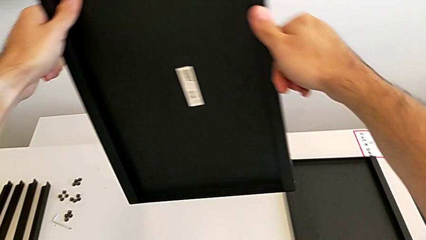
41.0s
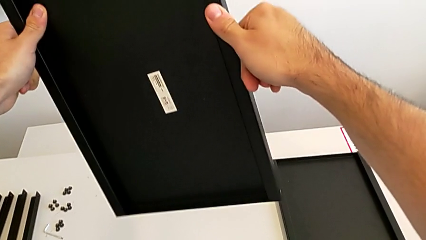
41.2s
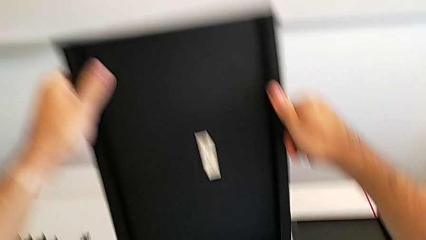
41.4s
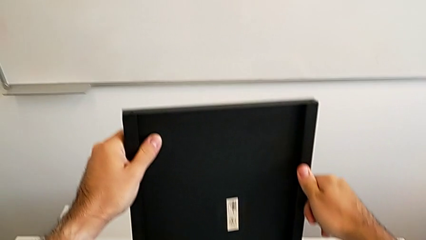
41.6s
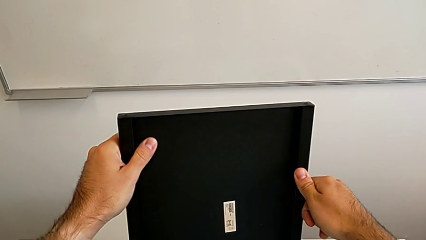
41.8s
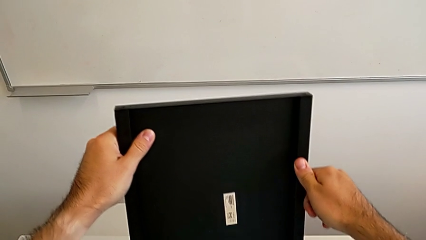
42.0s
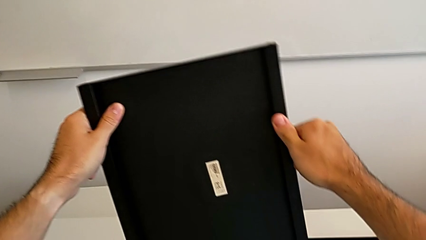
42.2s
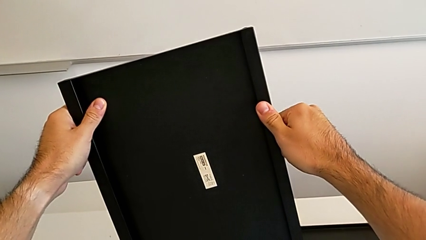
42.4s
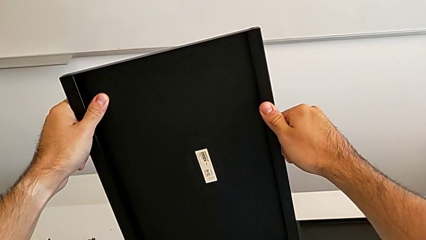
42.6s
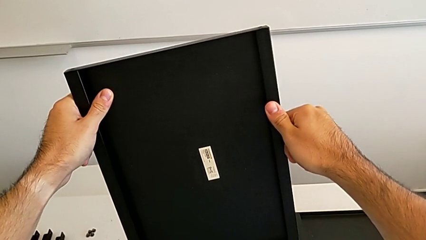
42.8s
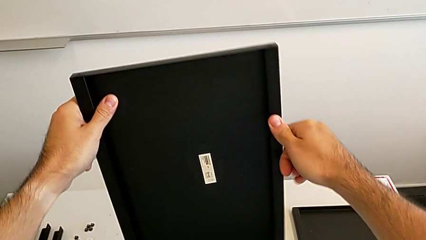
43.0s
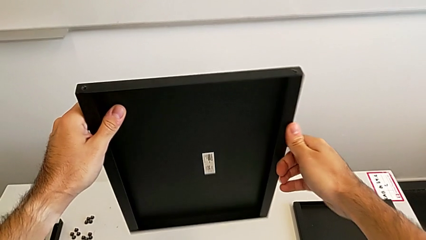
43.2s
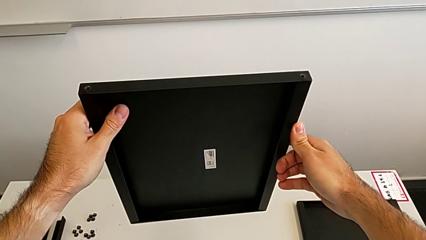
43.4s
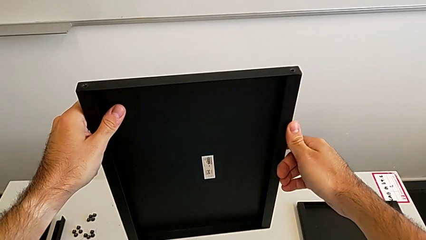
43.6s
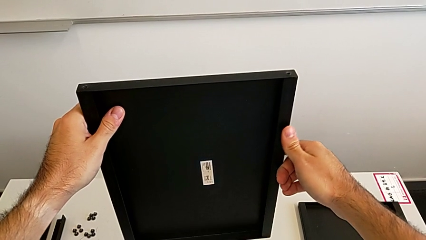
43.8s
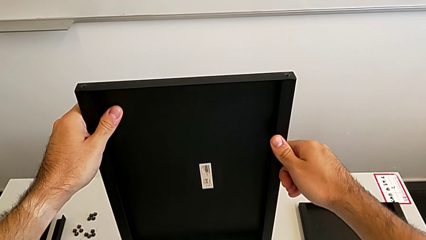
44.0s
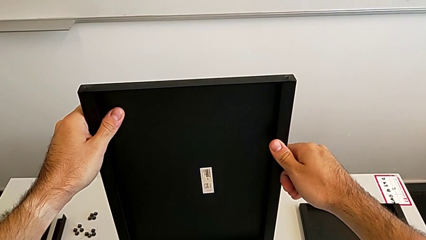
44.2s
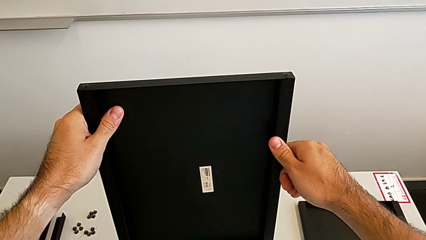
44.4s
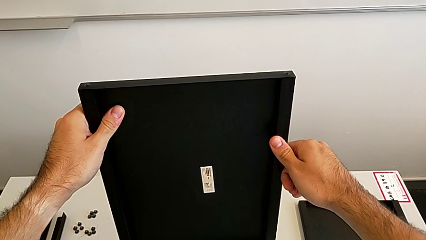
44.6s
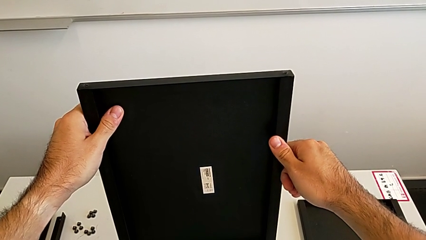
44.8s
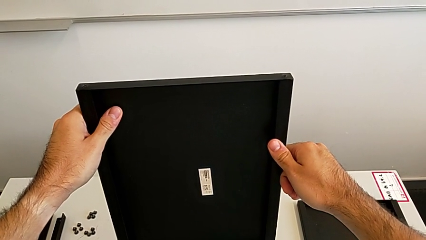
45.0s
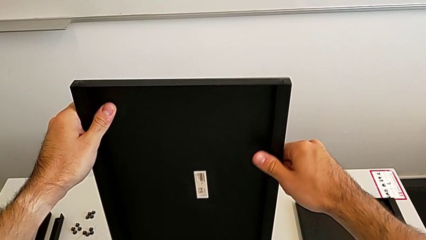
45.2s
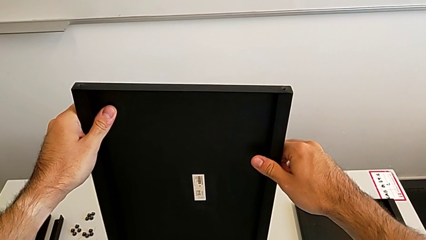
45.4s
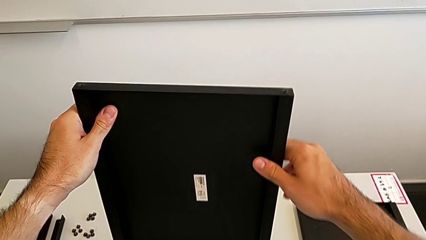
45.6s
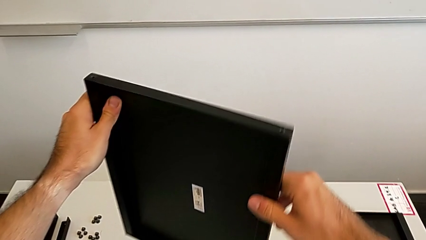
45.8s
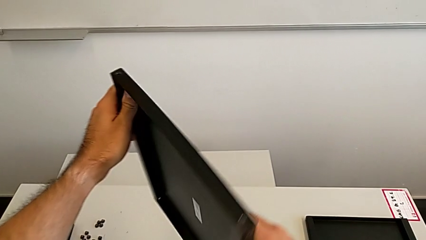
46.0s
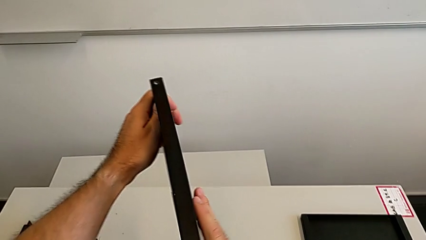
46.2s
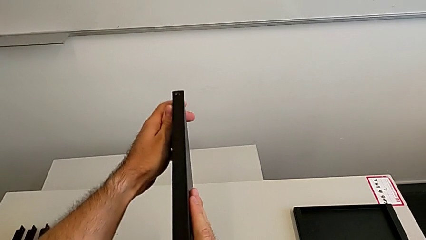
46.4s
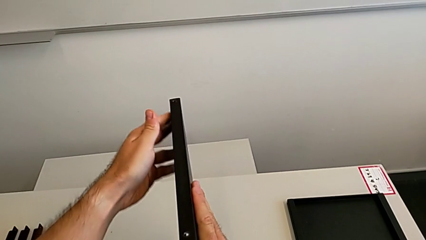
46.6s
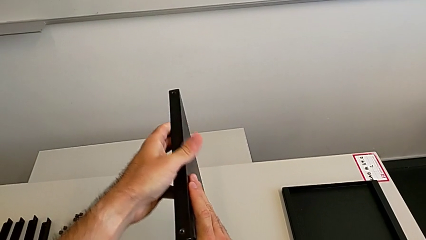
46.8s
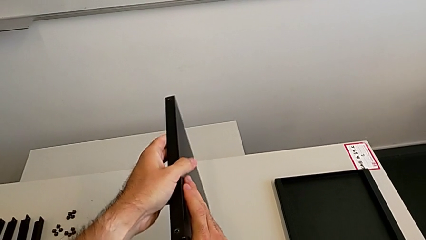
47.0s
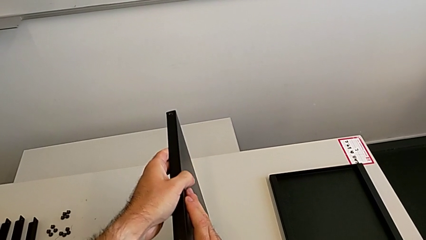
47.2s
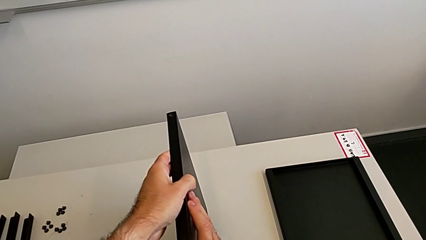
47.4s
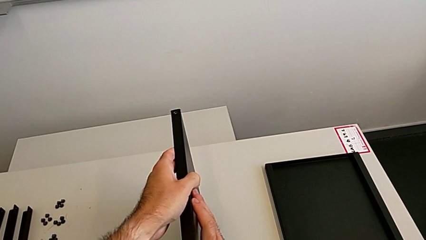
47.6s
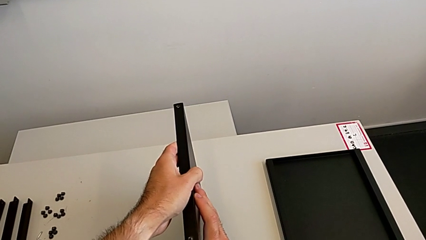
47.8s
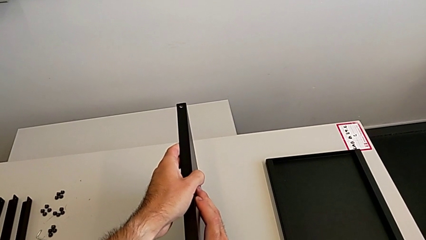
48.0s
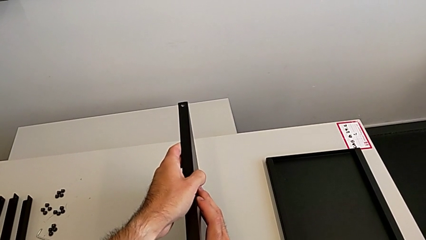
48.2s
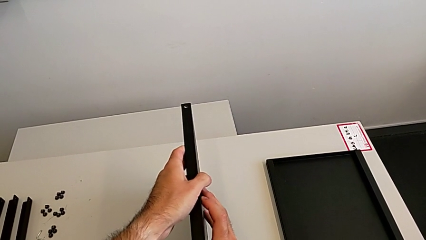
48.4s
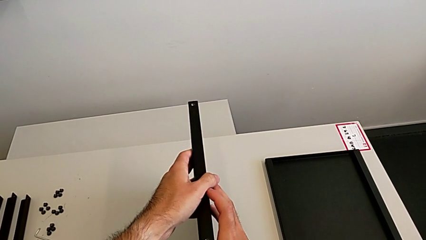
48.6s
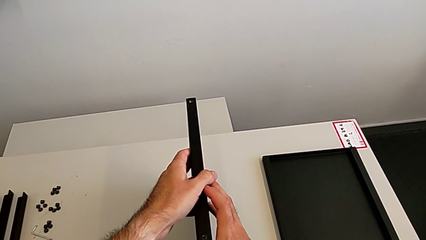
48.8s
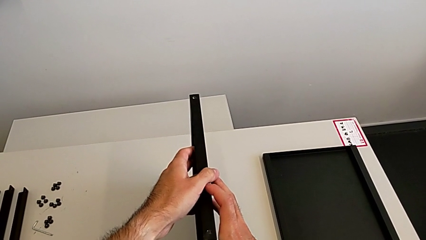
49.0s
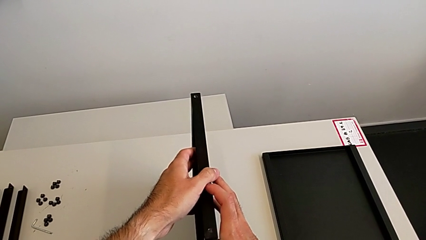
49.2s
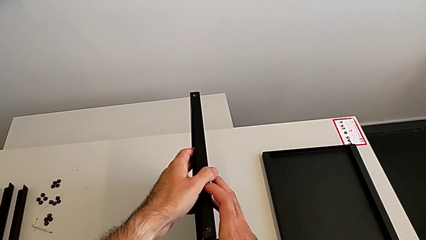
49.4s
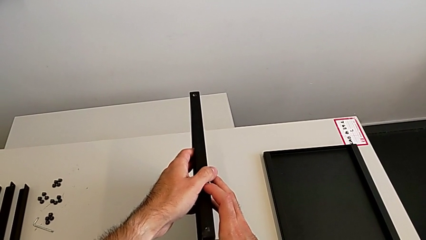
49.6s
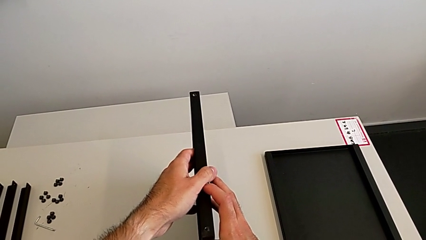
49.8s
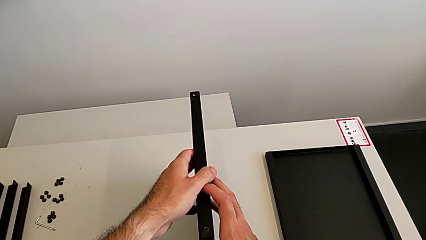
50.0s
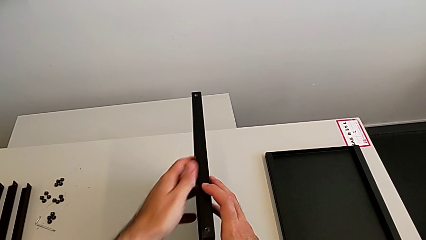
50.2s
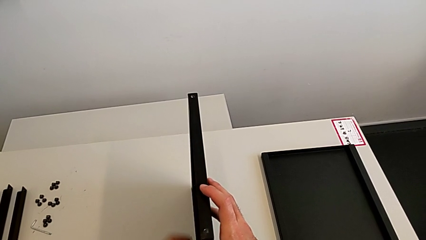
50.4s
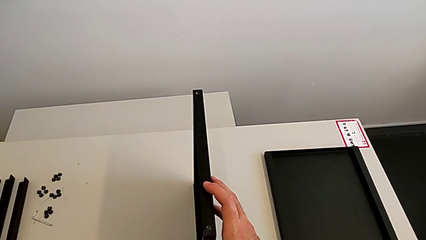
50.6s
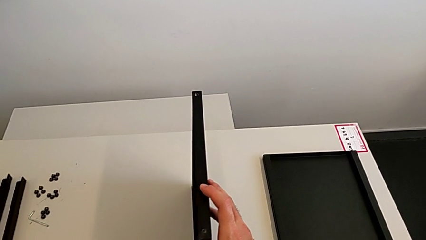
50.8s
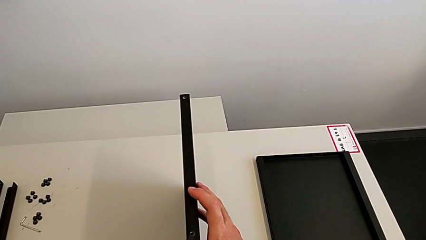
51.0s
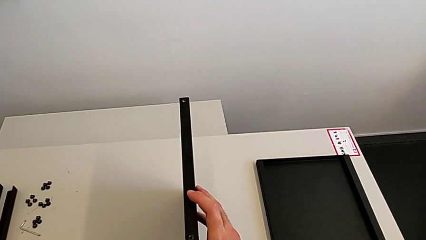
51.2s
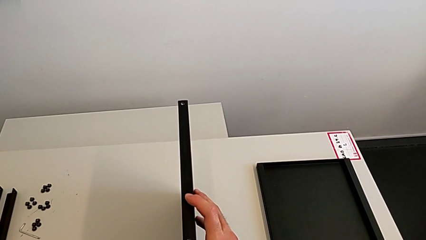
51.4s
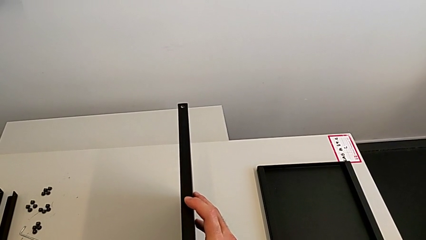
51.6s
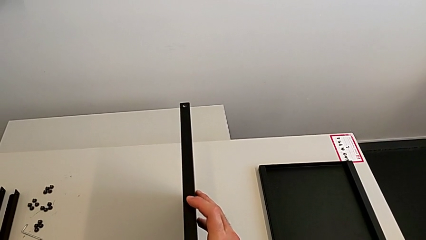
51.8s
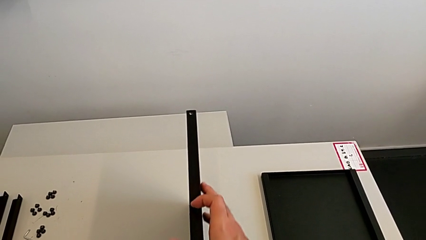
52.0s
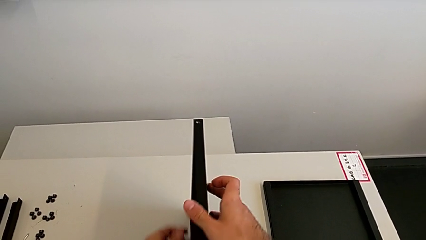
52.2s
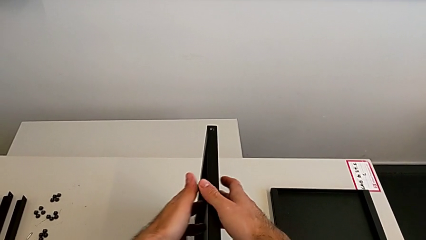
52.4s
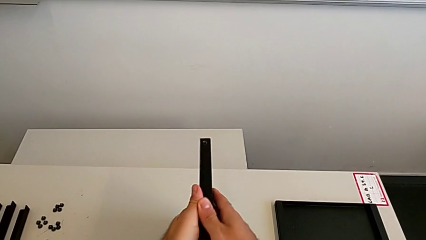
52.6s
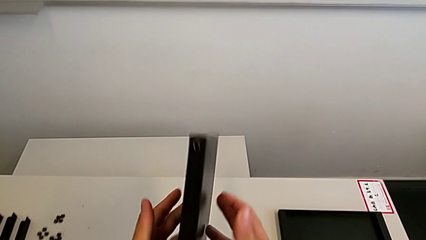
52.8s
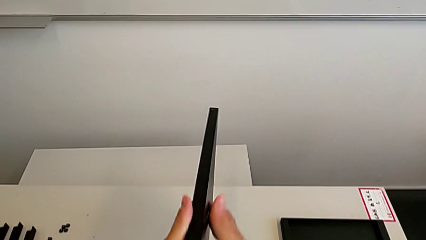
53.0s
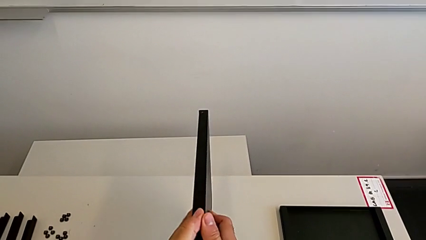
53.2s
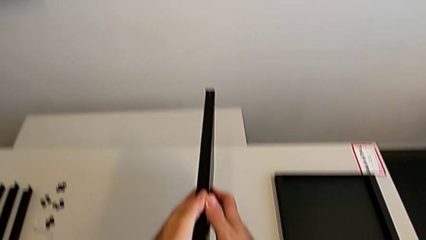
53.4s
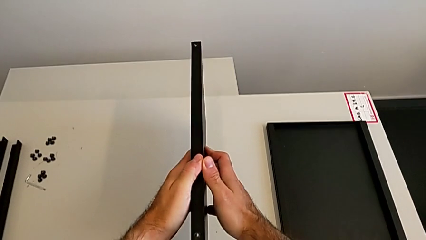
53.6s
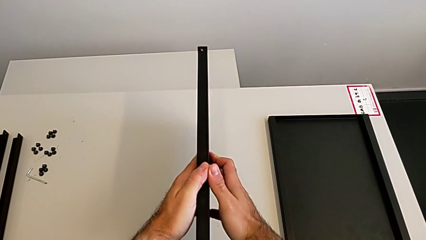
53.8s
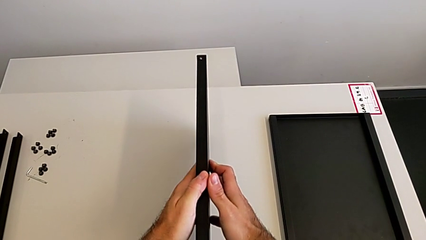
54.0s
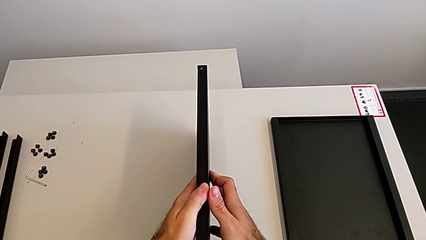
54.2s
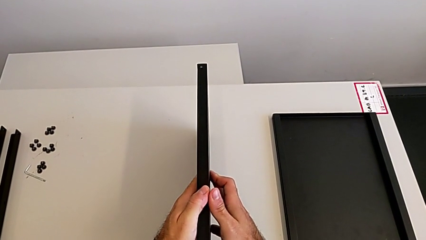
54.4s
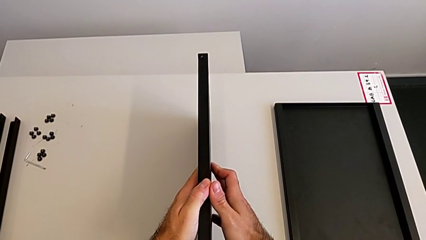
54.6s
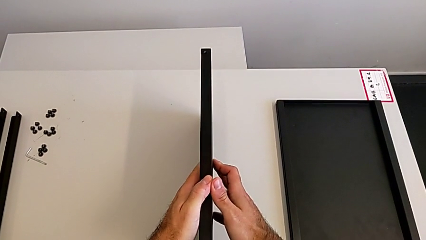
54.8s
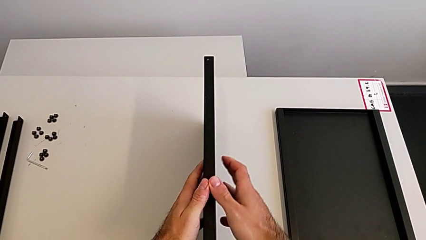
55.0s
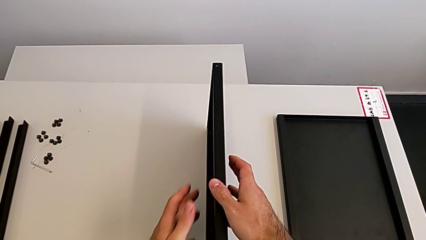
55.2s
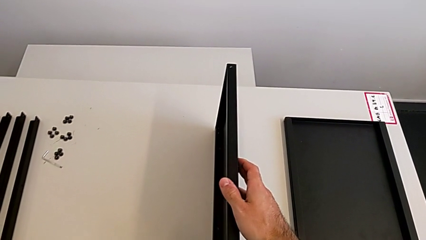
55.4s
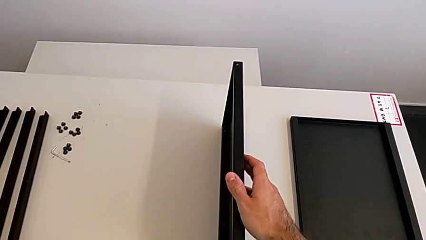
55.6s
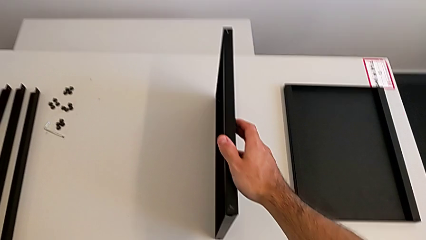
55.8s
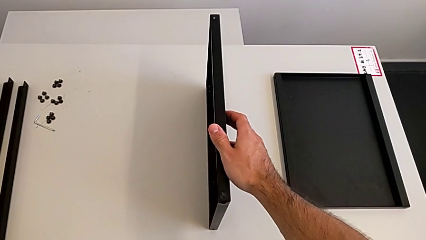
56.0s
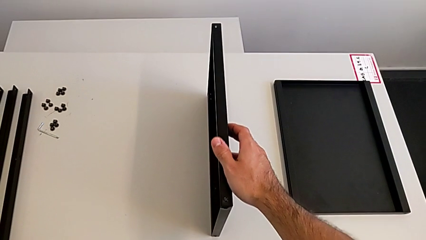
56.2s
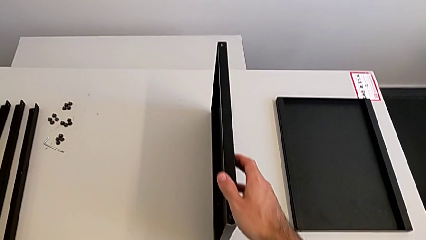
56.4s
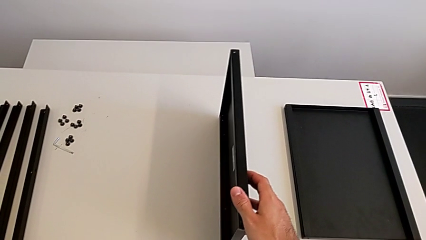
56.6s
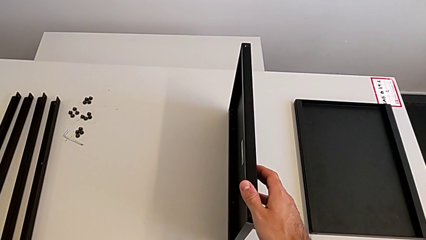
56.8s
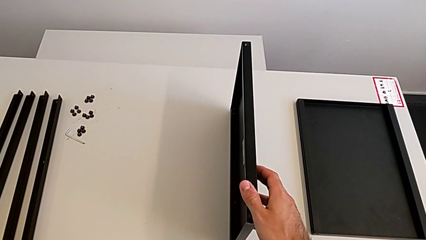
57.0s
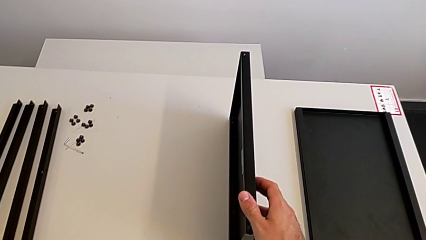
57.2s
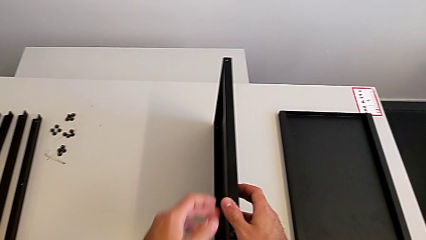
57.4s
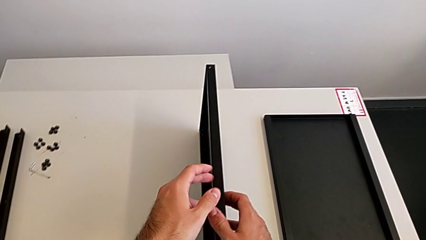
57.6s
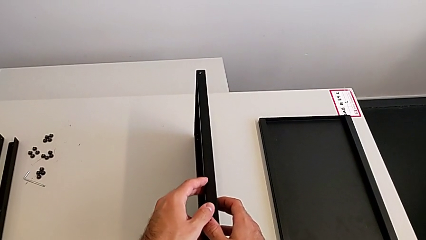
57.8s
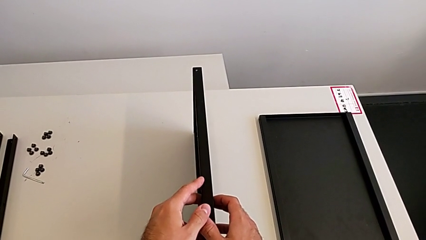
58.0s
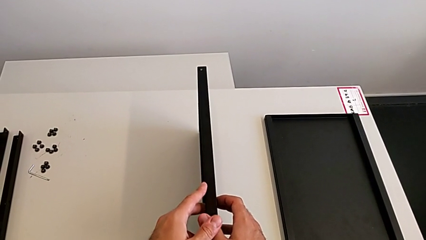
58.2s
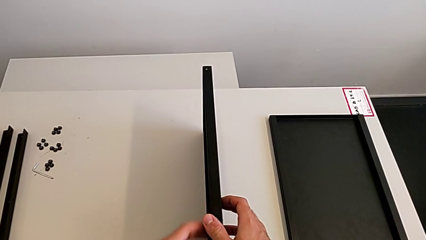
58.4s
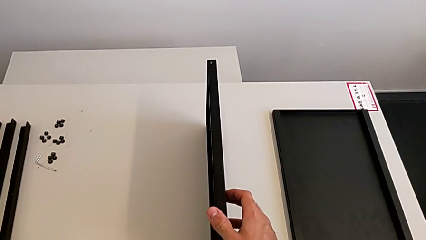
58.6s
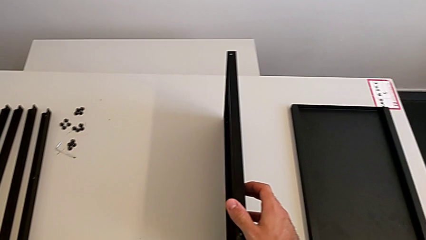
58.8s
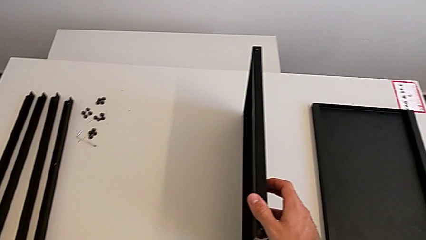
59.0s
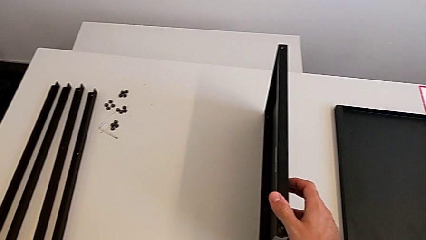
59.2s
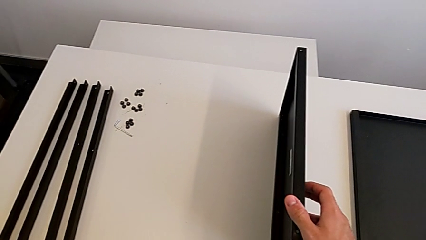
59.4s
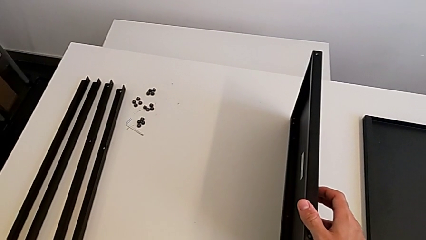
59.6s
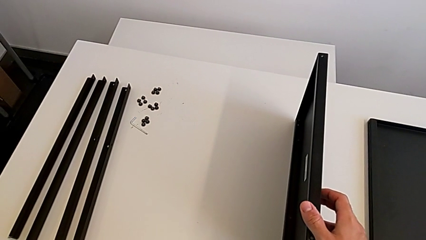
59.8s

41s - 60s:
The camera wearer is inspecting the shelf regularly. They hold the tray, rotate it, wrongly place it, hold it, rotate it, place it and hold it.
